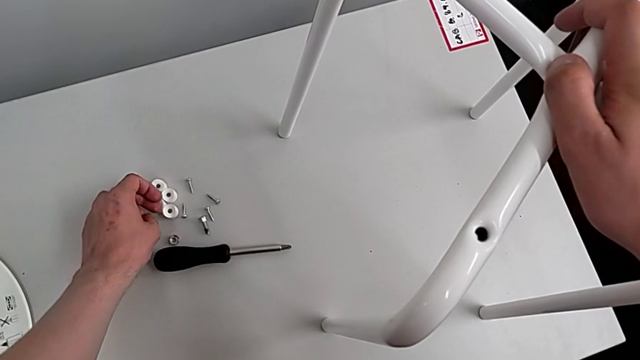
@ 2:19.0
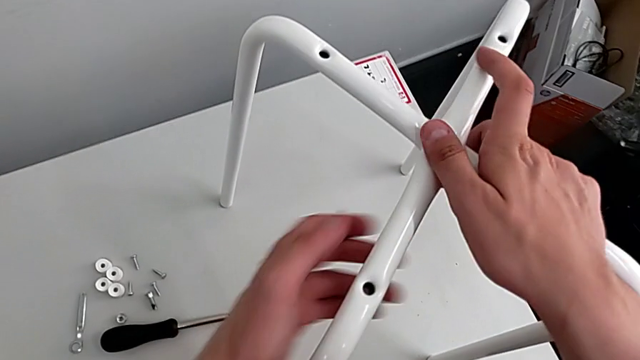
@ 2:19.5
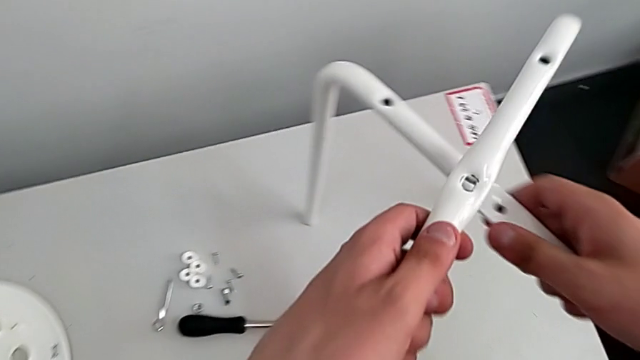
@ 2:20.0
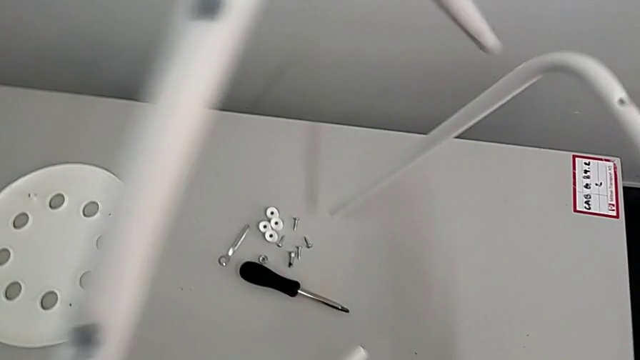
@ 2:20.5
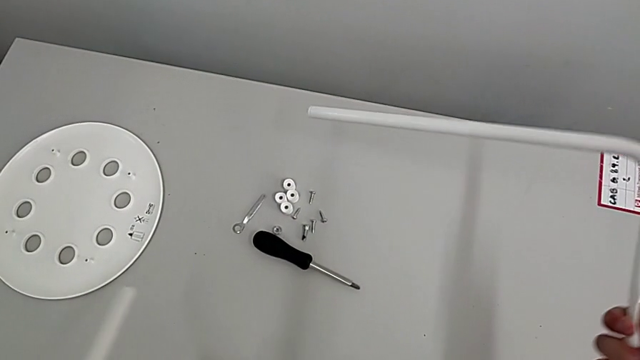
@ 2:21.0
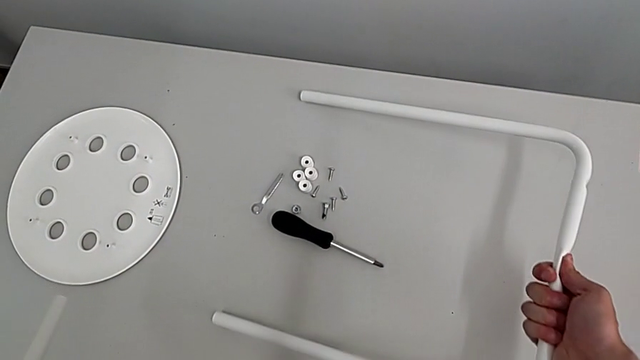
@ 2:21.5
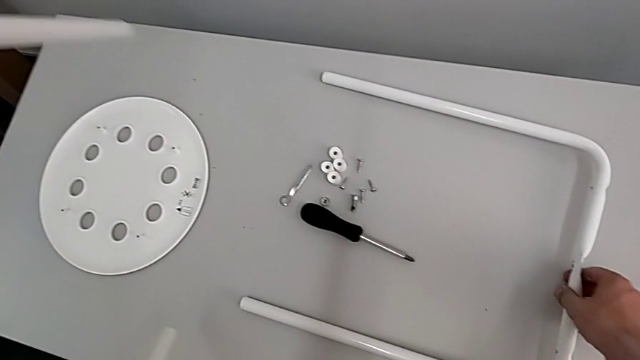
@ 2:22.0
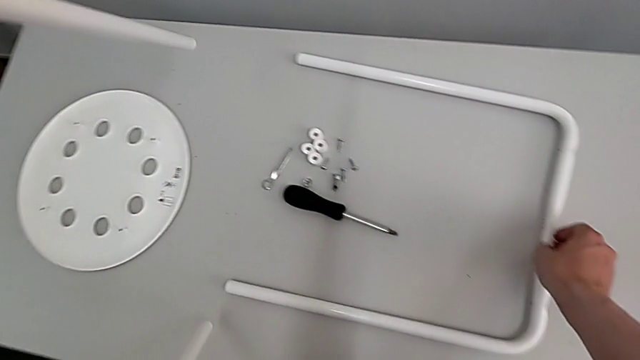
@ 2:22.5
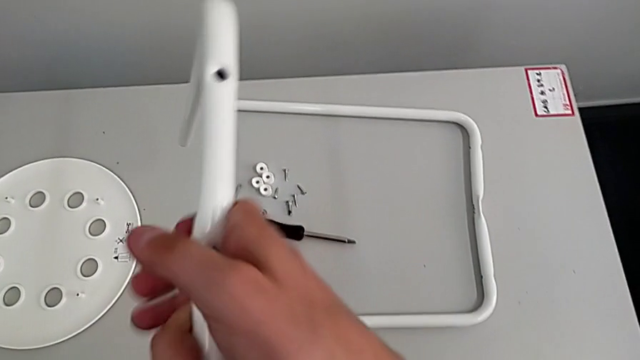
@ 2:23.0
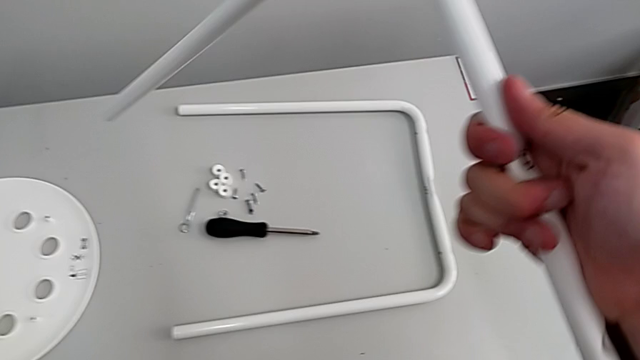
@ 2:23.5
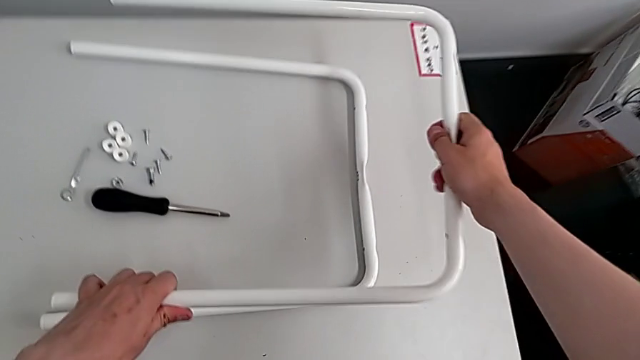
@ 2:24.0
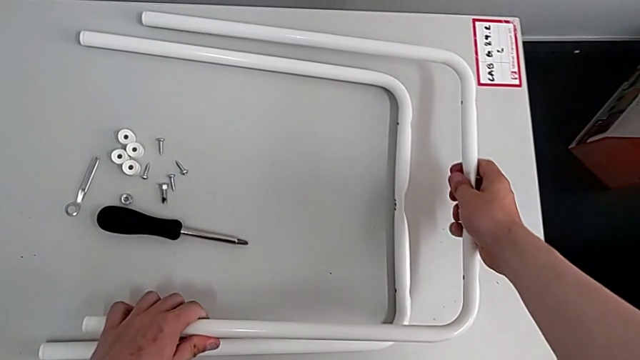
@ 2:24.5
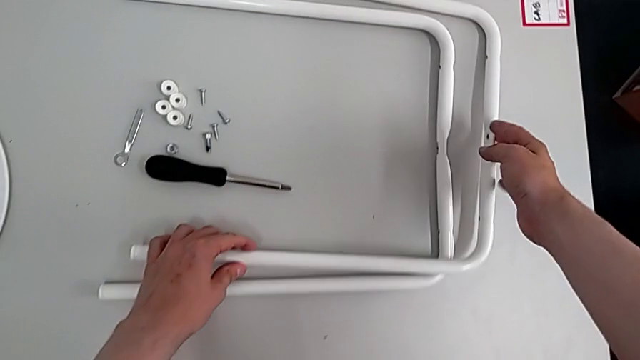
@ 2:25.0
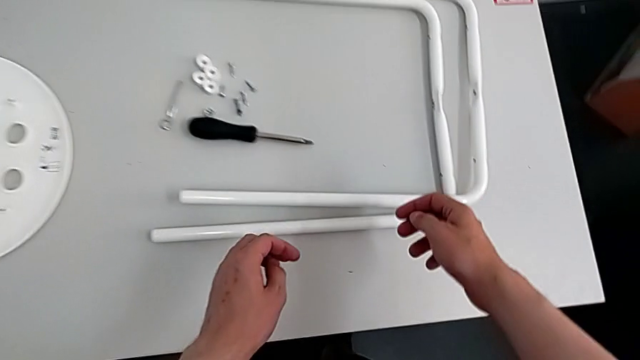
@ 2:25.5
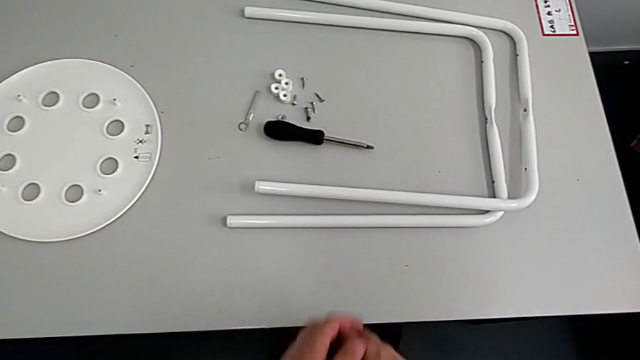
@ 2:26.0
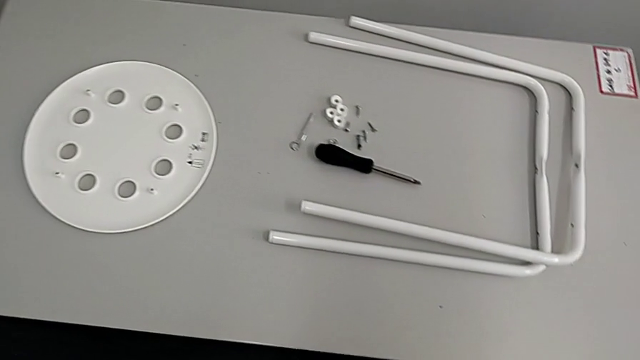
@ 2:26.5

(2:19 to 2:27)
The camera wearer is disassembling the legs. They disassemble the top leg, place the first leg and place the second leg.
